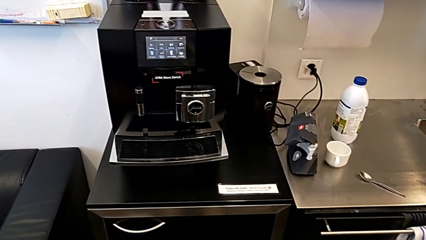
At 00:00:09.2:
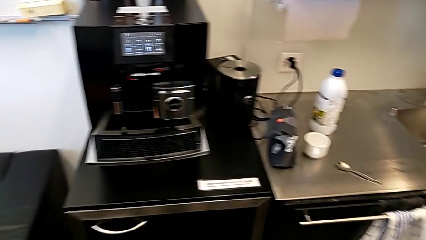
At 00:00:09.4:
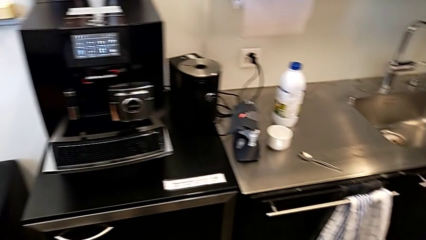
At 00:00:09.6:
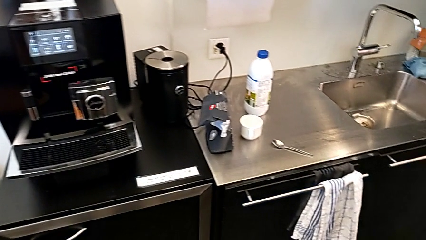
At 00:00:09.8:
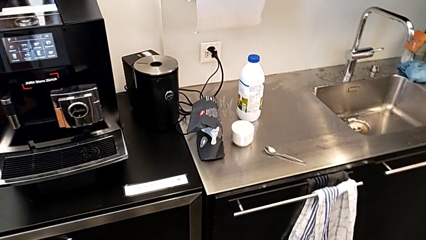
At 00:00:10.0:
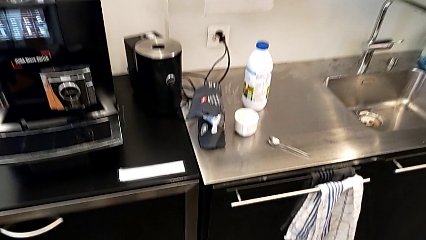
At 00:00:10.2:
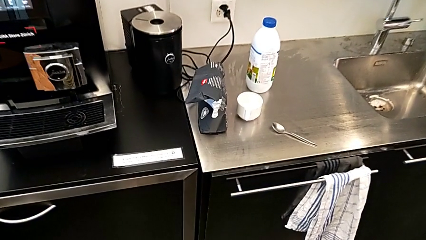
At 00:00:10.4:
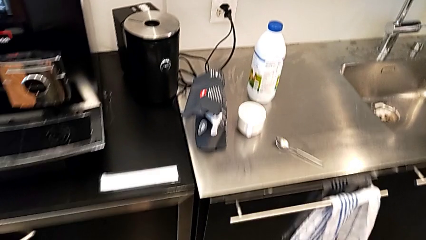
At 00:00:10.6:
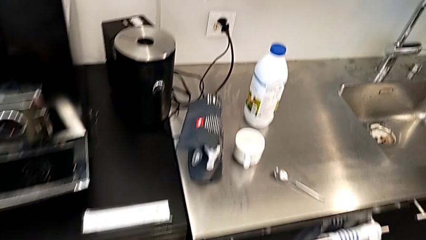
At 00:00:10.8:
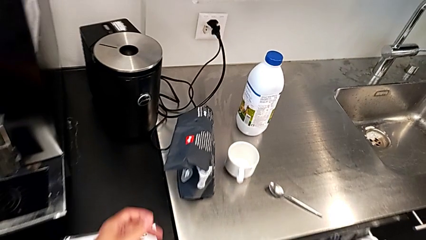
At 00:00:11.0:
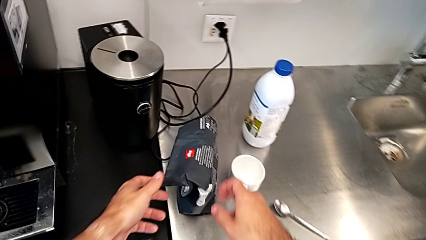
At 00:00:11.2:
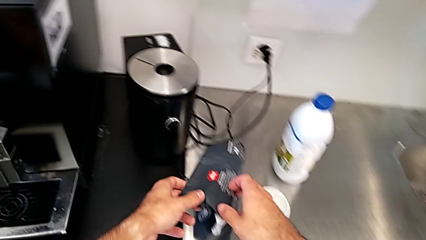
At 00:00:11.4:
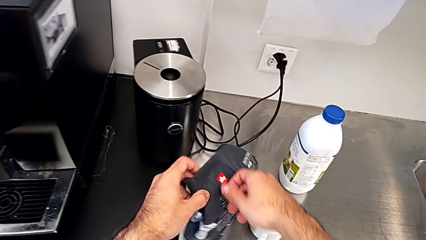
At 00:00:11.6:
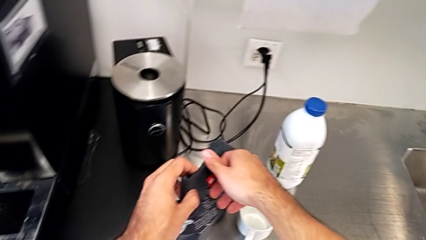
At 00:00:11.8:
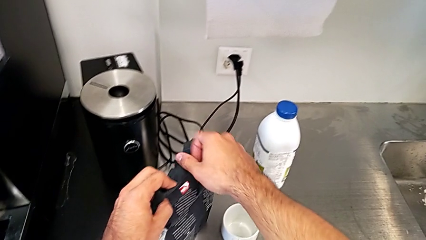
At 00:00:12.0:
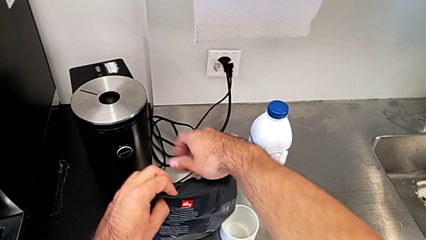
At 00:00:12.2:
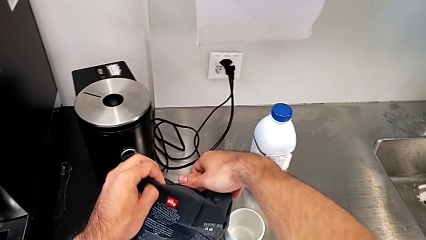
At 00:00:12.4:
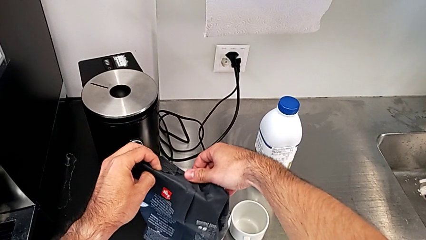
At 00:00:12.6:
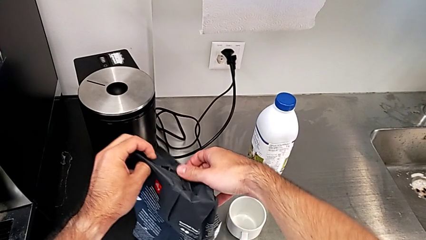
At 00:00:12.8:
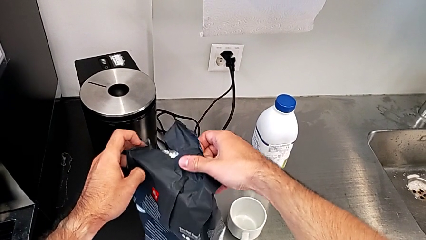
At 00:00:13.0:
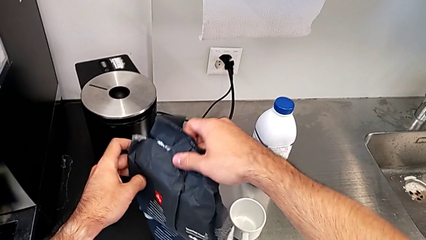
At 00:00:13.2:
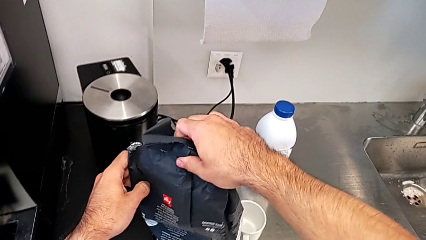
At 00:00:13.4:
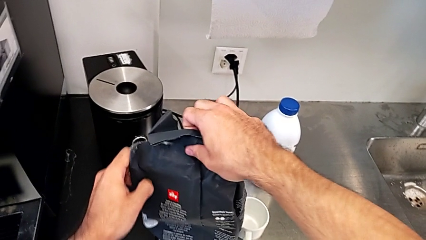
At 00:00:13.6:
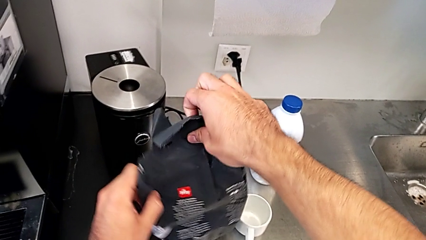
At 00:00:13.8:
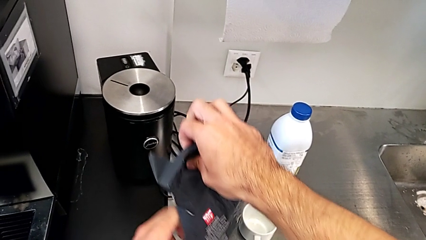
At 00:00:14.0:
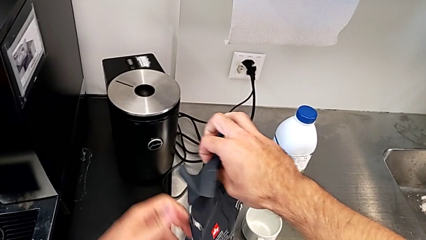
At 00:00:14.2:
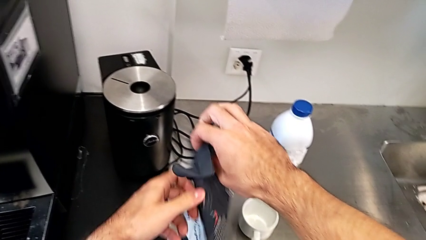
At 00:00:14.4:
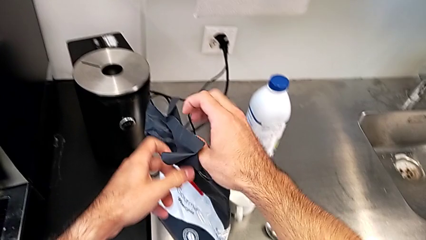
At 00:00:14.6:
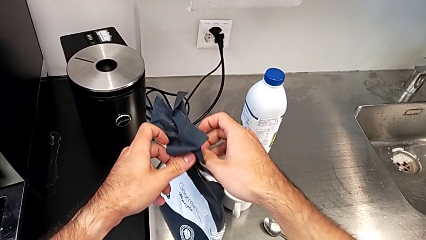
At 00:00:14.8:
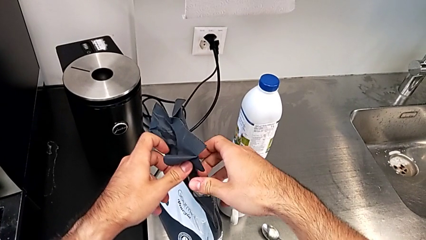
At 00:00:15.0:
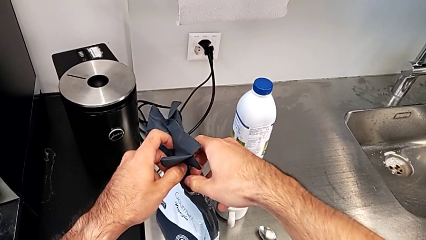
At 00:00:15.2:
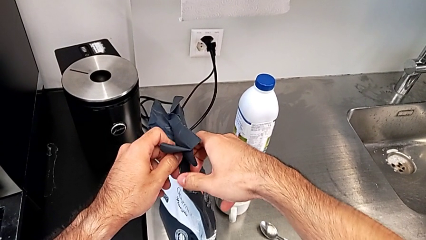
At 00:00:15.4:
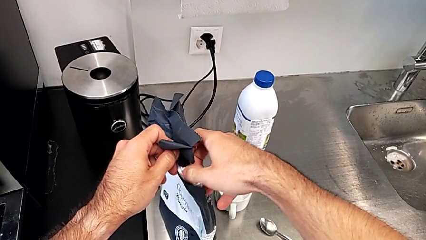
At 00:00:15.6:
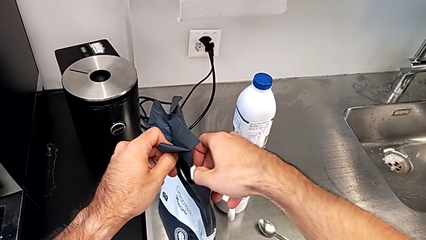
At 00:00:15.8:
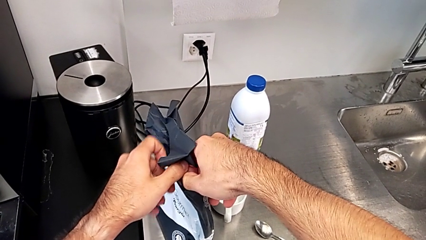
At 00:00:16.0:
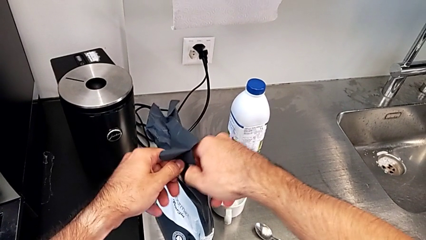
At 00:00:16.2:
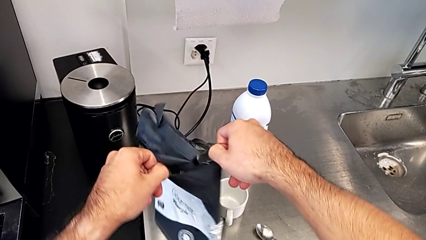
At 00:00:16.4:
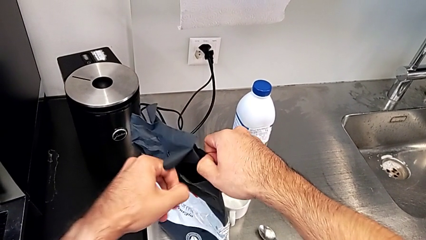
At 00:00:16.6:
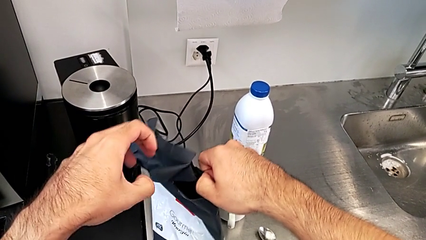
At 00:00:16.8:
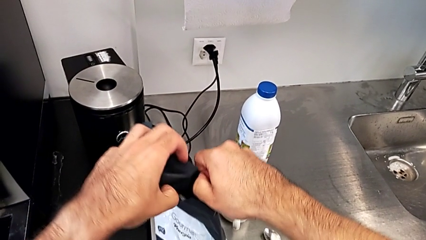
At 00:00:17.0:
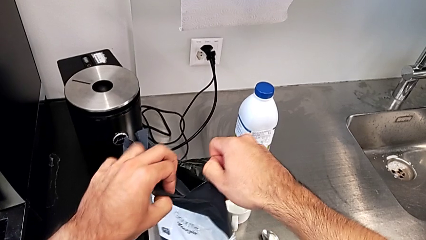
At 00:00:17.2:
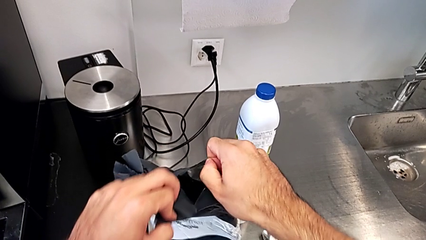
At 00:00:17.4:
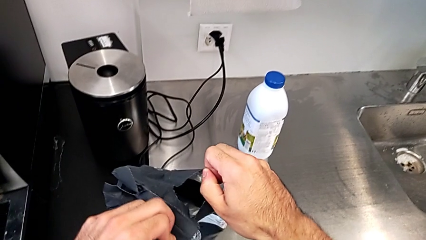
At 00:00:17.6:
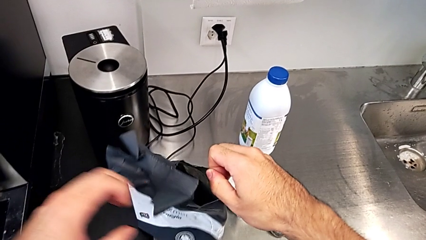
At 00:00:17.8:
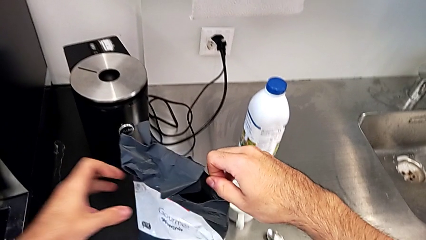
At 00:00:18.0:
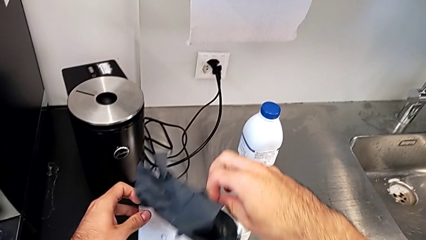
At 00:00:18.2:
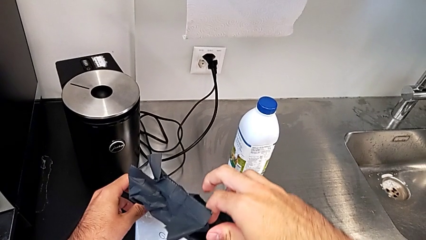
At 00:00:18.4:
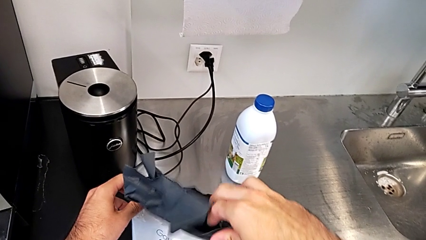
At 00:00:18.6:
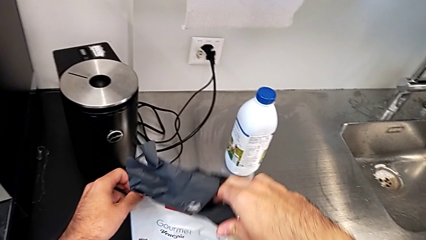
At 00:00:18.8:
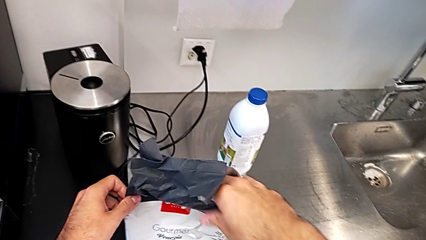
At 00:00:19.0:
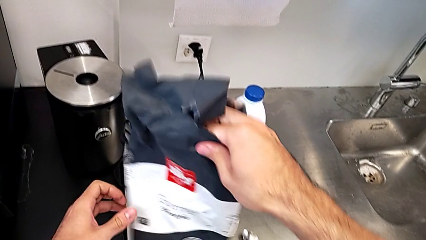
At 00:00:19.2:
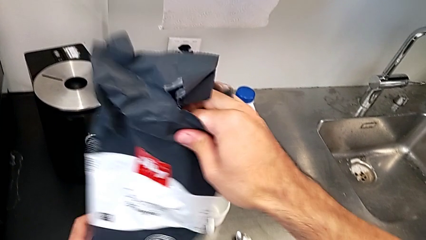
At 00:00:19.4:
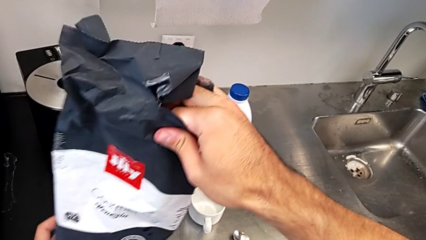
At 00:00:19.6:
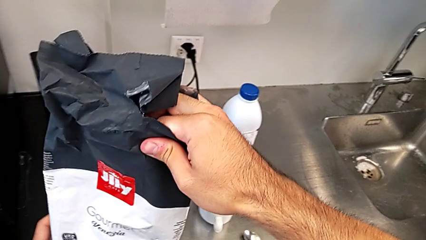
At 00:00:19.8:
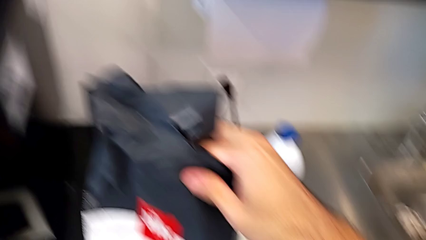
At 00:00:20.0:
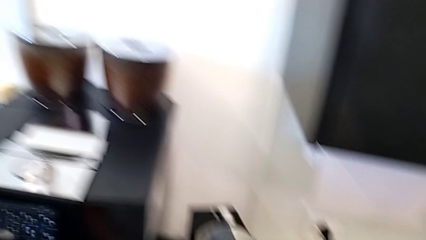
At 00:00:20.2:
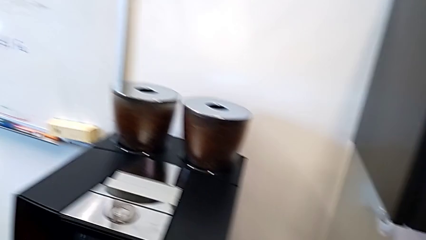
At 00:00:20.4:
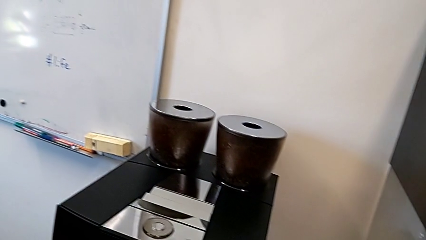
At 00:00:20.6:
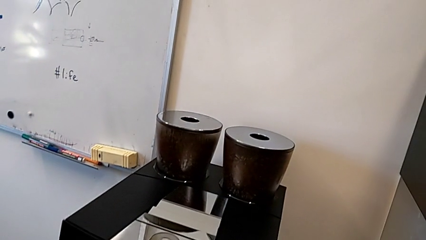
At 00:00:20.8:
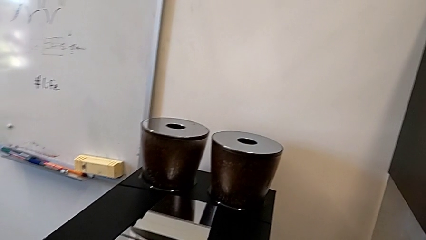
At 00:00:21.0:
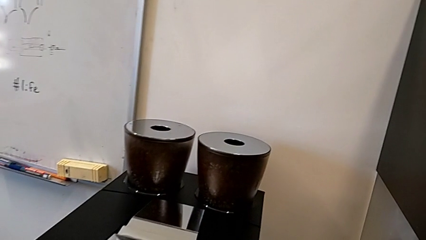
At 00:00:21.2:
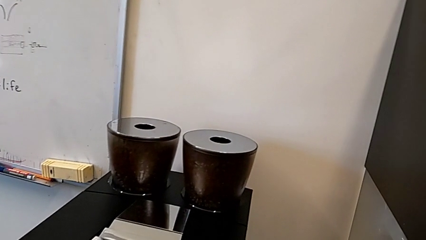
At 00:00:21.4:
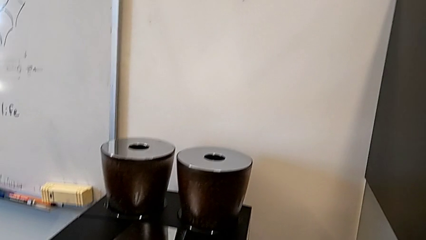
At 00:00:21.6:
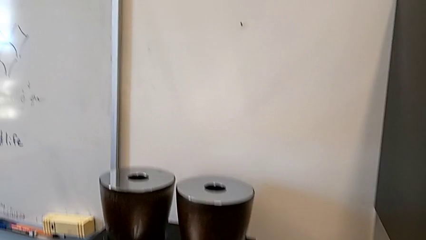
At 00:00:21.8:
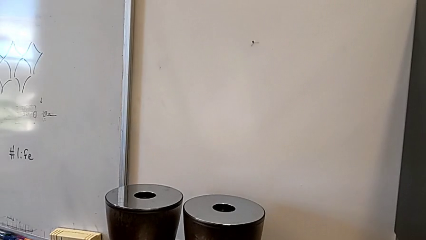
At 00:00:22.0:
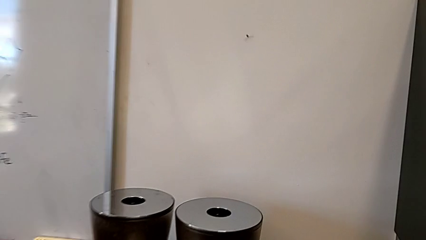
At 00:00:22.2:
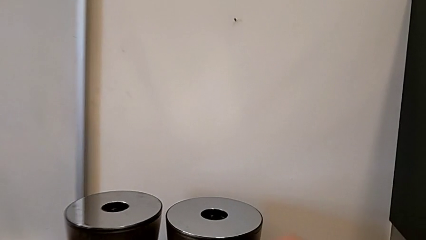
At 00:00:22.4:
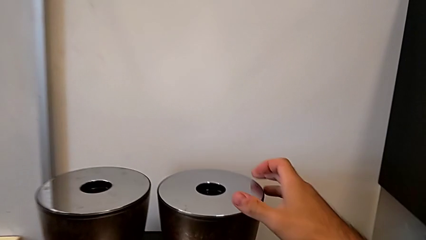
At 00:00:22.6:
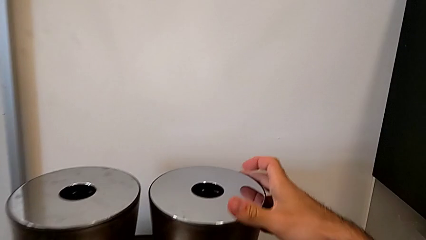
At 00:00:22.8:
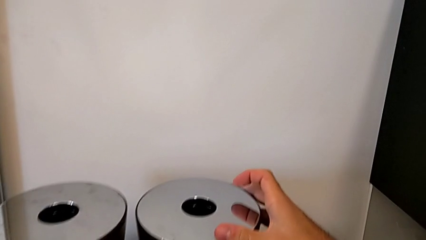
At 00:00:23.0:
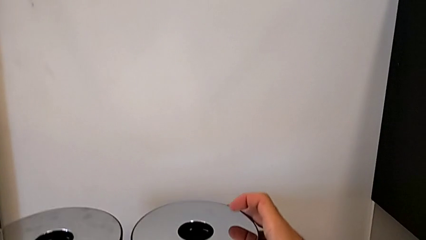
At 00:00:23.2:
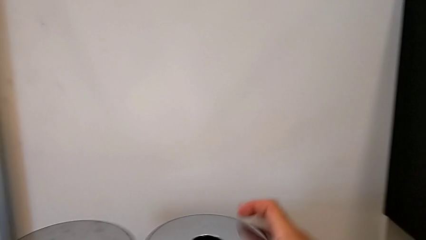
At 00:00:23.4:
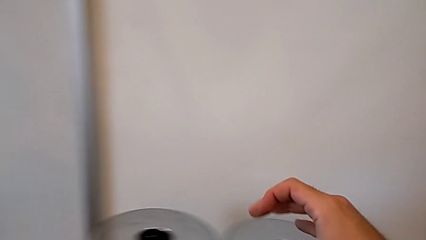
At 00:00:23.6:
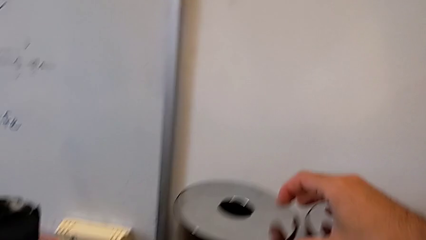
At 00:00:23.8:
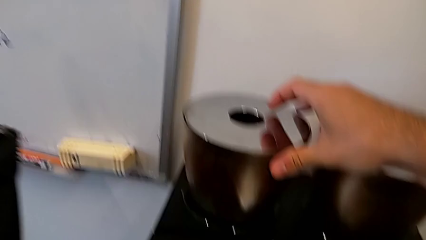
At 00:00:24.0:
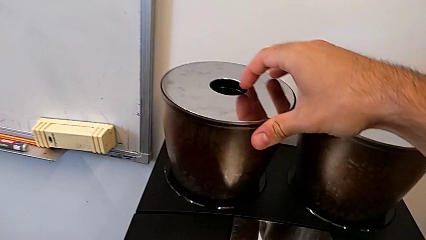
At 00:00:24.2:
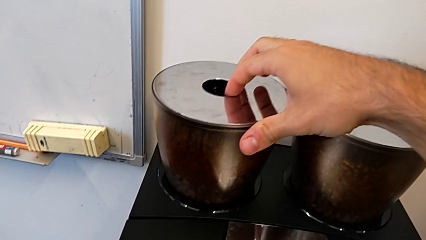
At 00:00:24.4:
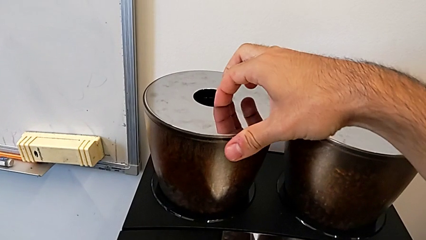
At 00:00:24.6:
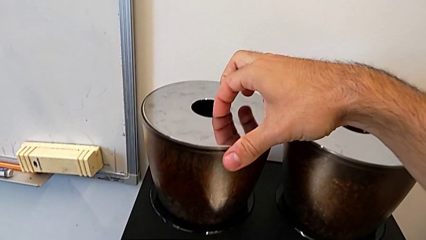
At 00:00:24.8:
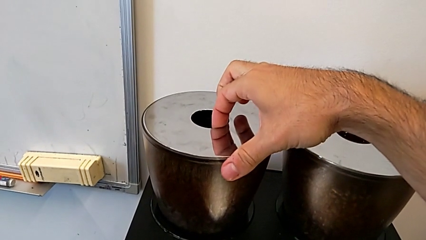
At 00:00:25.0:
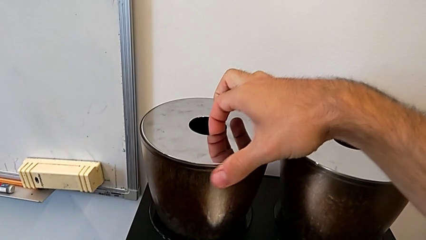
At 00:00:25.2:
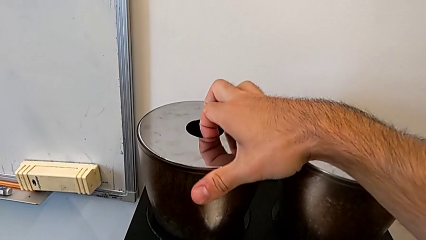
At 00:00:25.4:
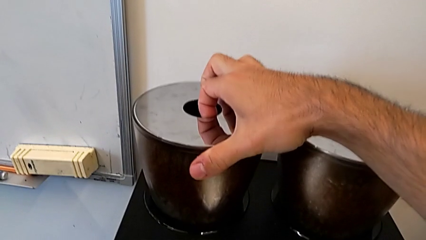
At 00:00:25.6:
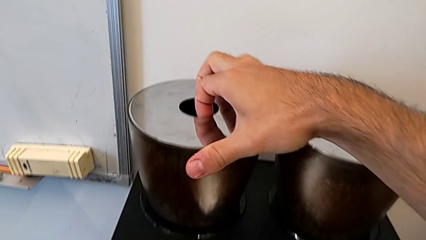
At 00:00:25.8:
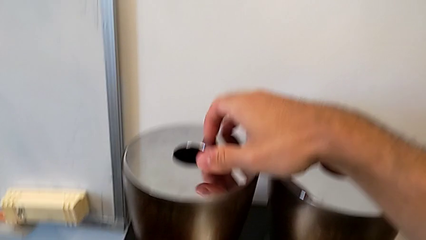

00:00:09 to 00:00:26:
The camera wearer is adding coffee beans to the container. They grab the black coffee bean bag, open it, lift it, wrongly touch the black bean hopper lid and grab the bean hopper lid.
